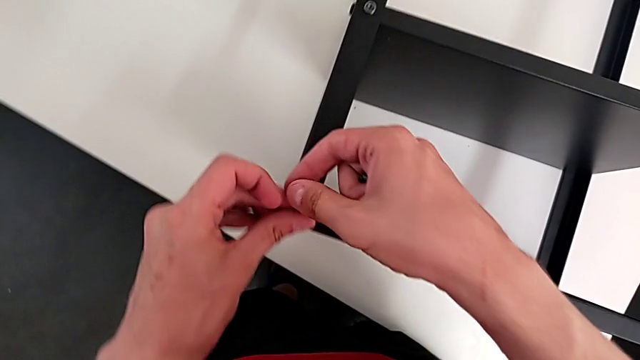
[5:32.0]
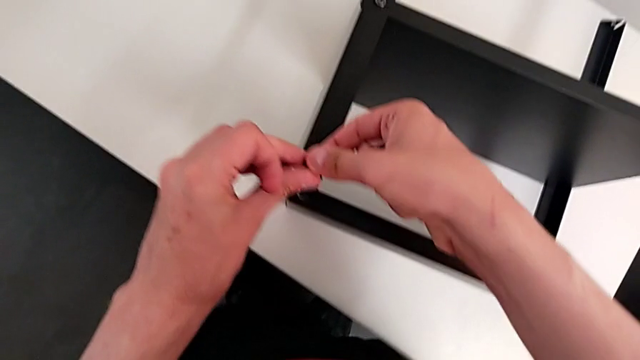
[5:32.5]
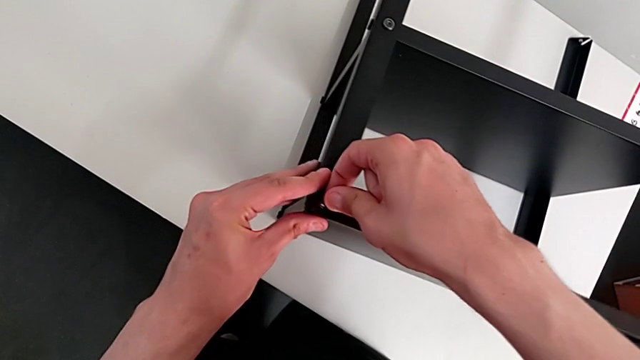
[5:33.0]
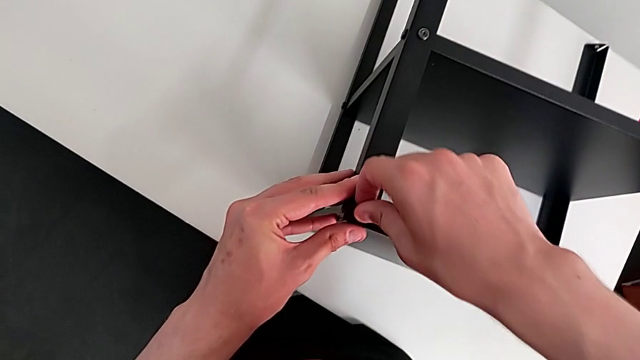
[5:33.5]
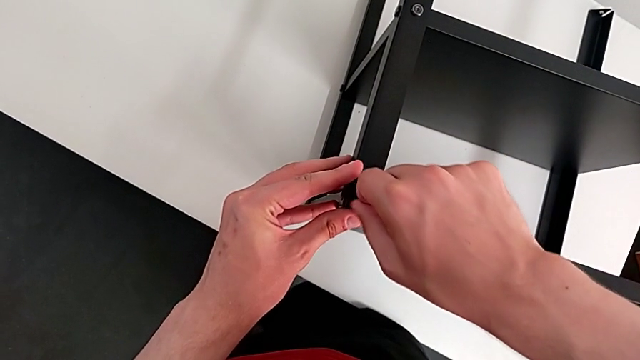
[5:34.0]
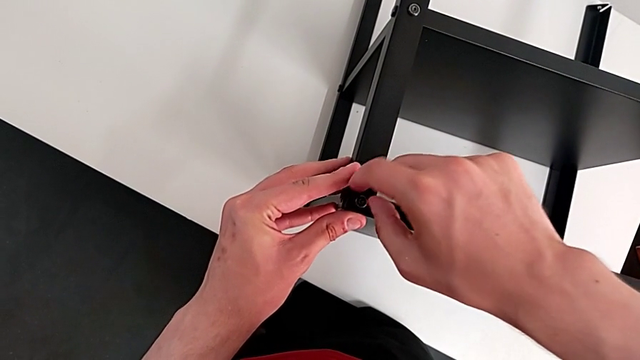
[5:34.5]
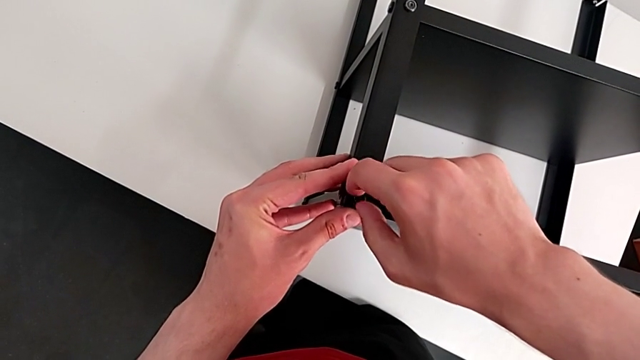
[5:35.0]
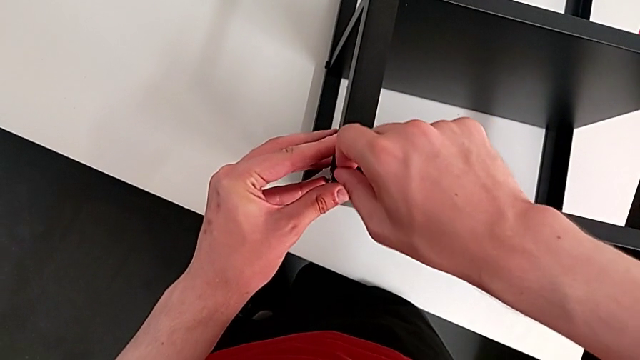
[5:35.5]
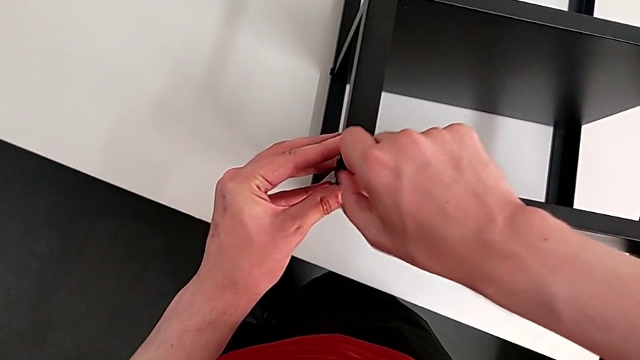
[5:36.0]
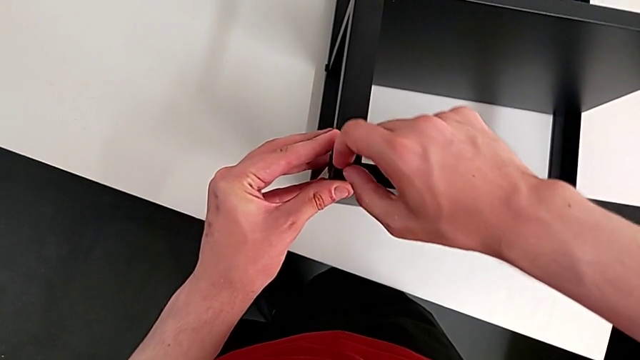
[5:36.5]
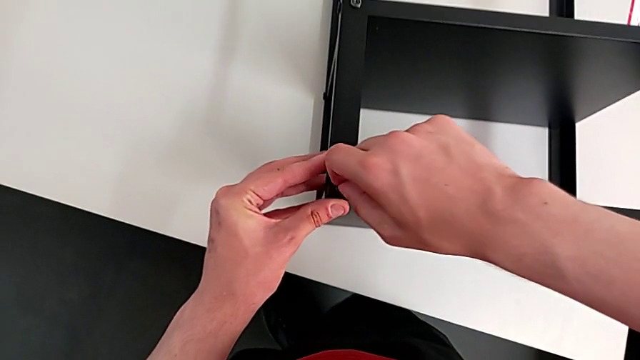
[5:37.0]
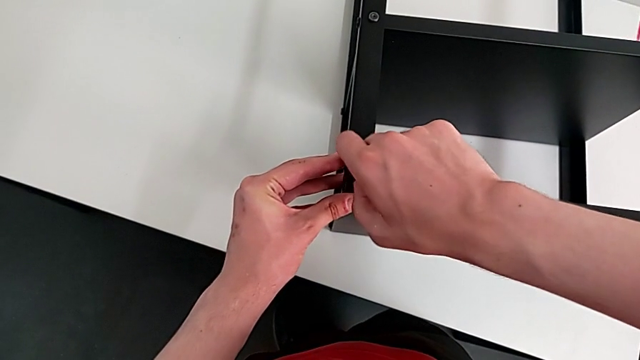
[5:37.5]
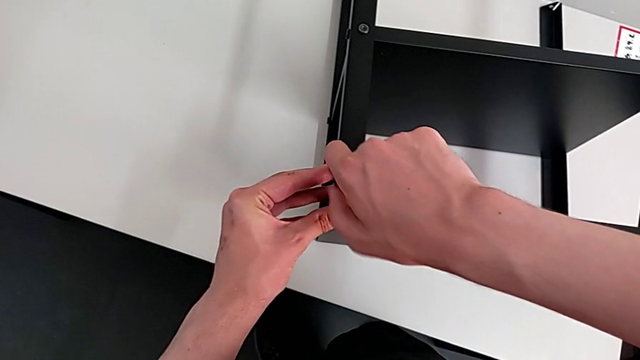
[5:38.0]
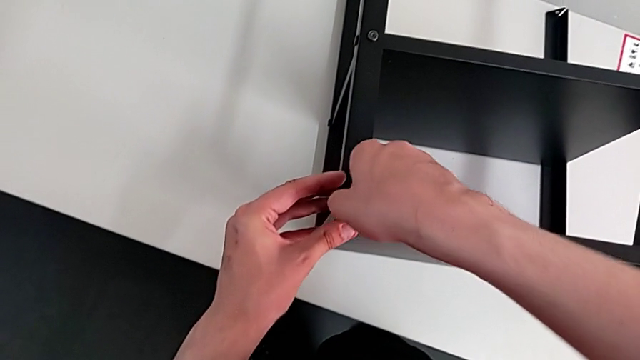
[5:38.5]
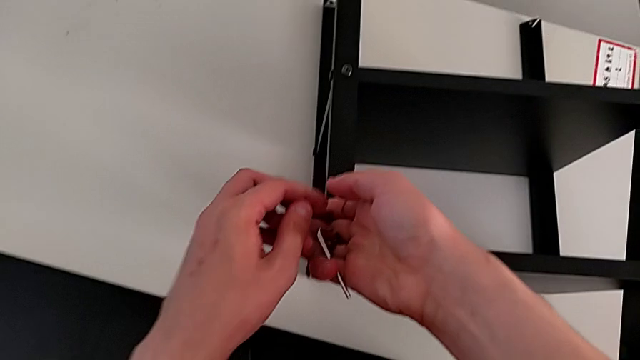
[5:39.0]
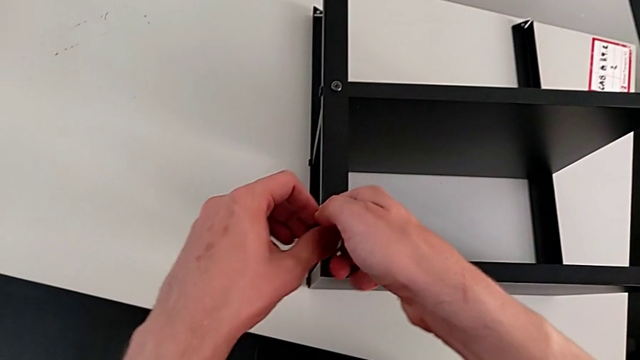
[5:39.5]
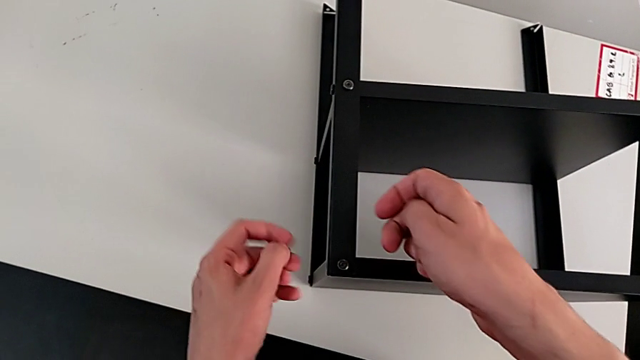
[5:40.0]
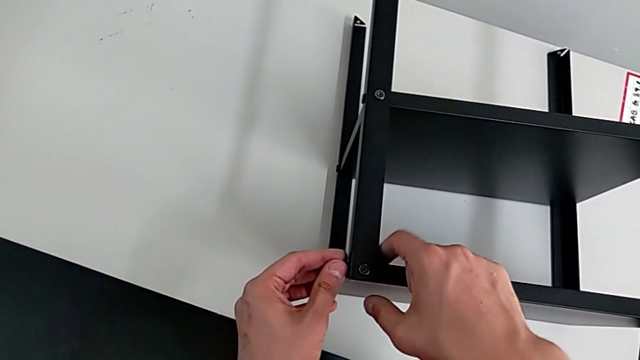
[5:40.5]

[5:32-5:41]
The camera wearer is assembling the top table with the furniture. They screw the hex socket head and grab it.

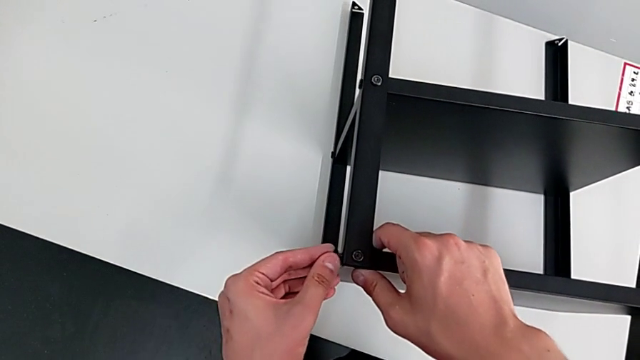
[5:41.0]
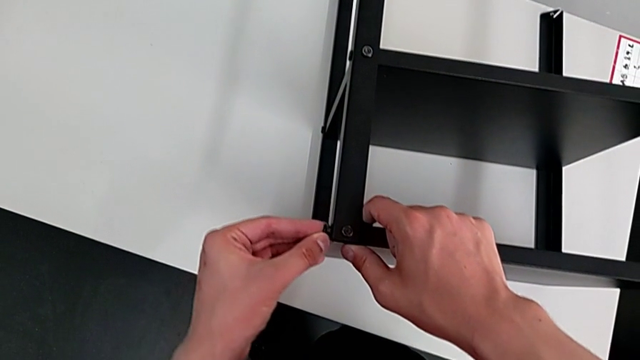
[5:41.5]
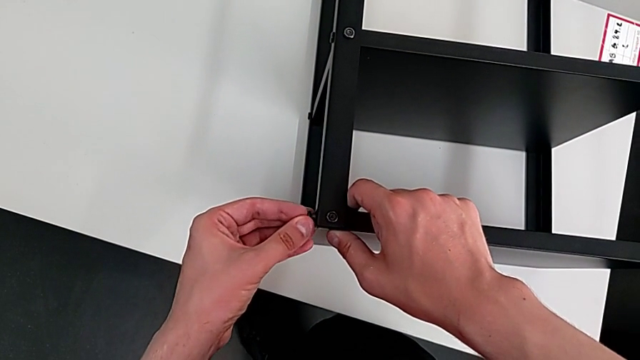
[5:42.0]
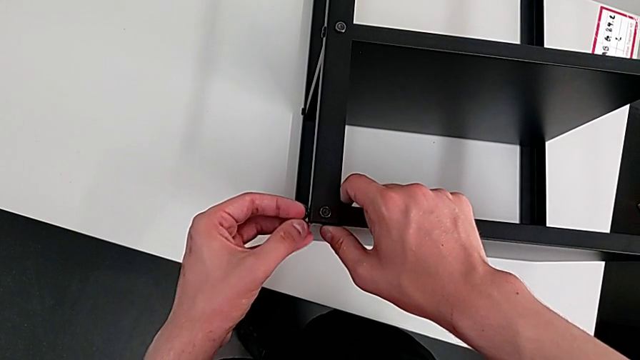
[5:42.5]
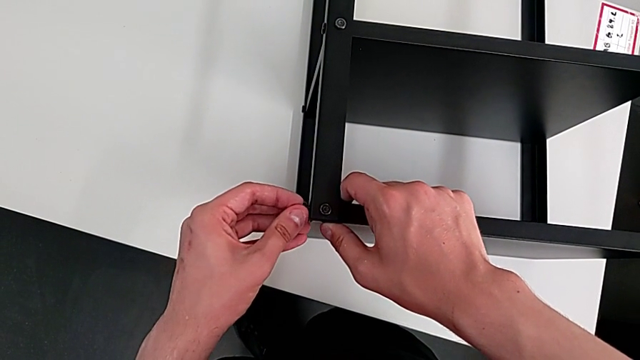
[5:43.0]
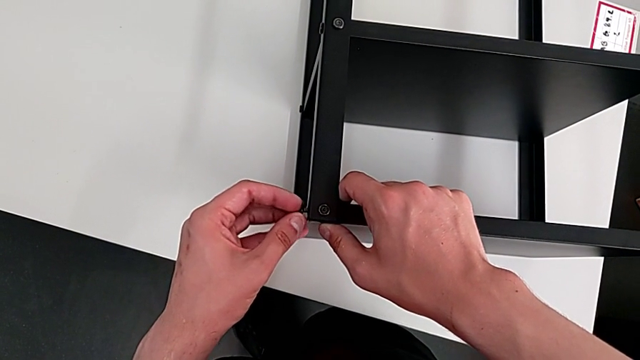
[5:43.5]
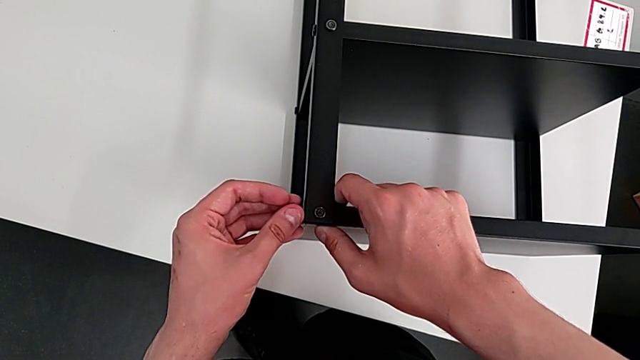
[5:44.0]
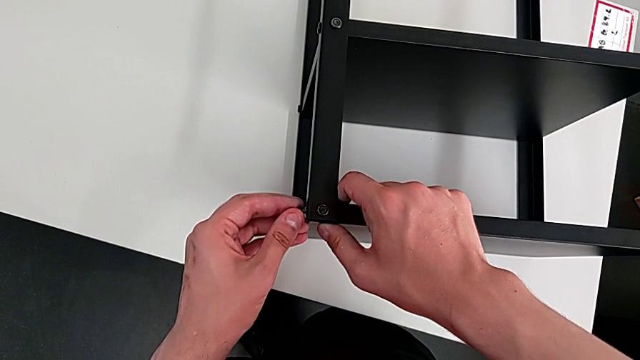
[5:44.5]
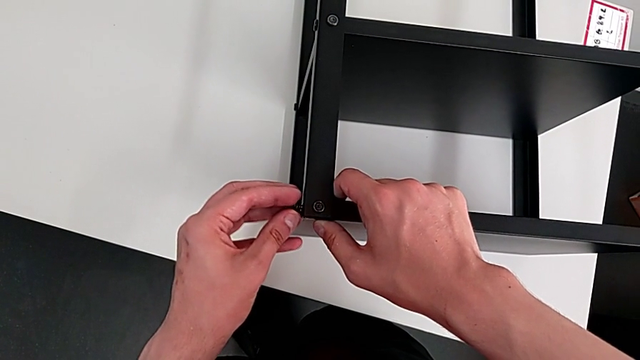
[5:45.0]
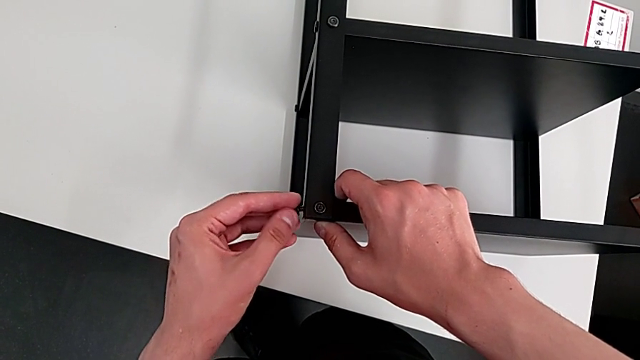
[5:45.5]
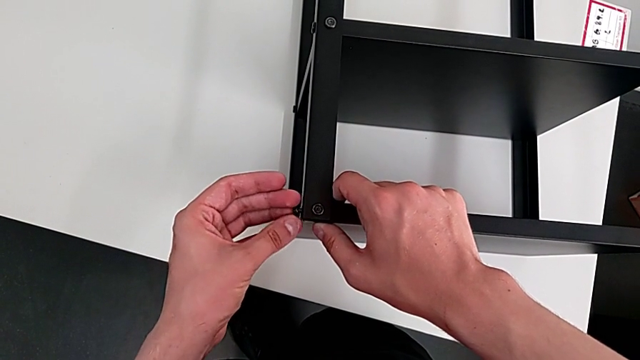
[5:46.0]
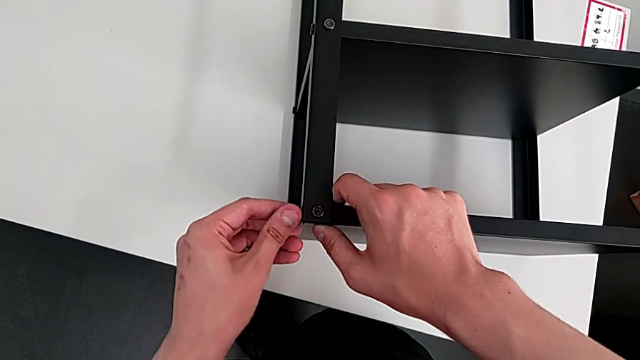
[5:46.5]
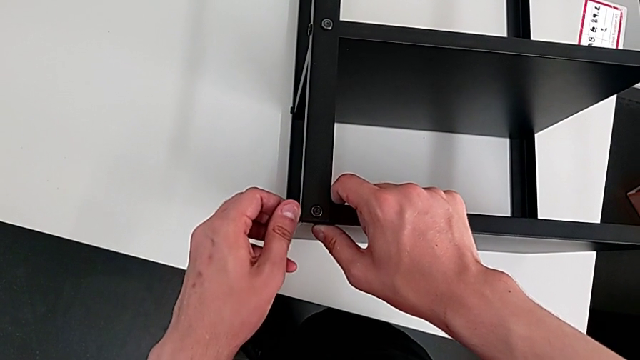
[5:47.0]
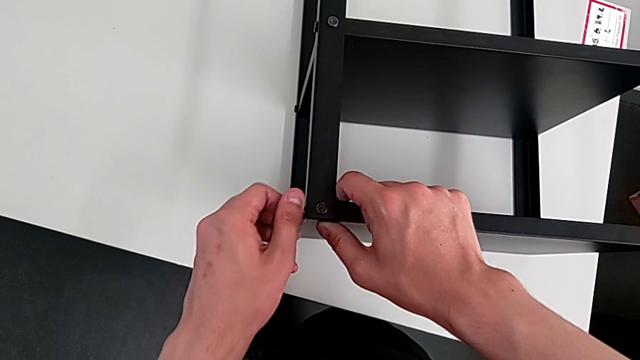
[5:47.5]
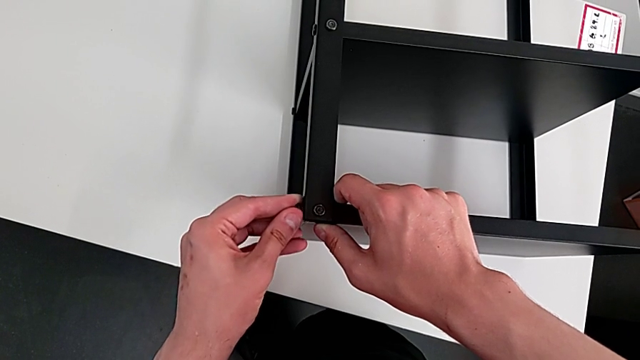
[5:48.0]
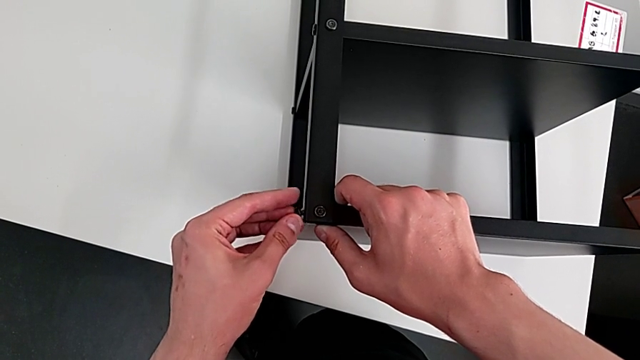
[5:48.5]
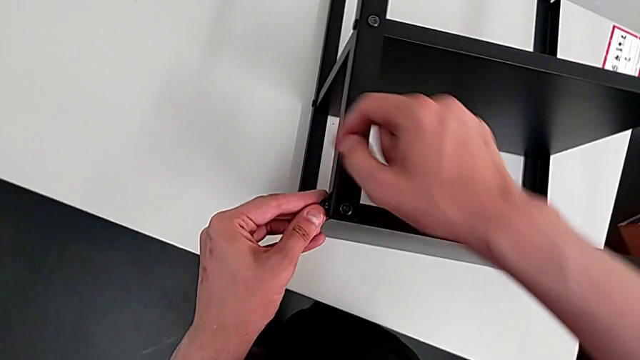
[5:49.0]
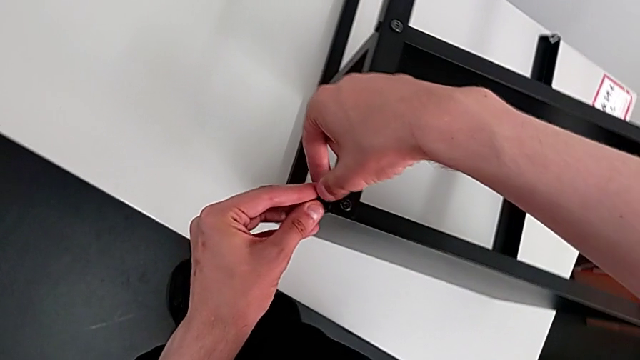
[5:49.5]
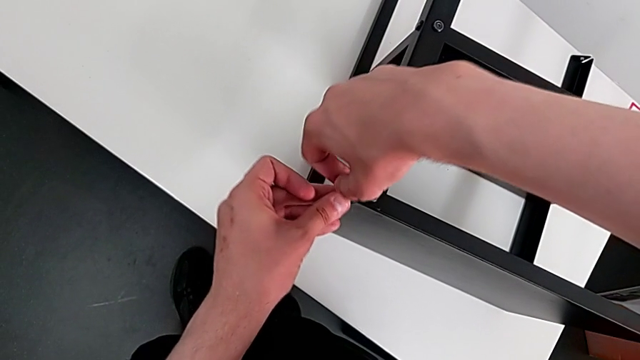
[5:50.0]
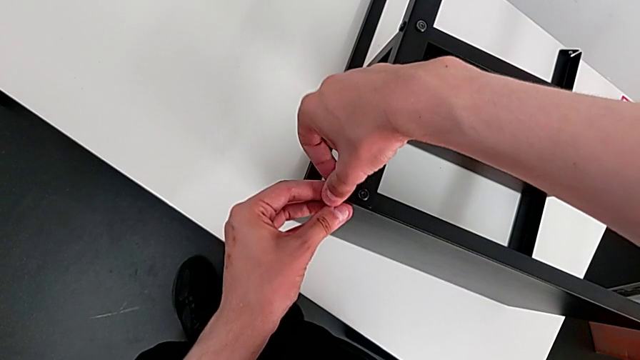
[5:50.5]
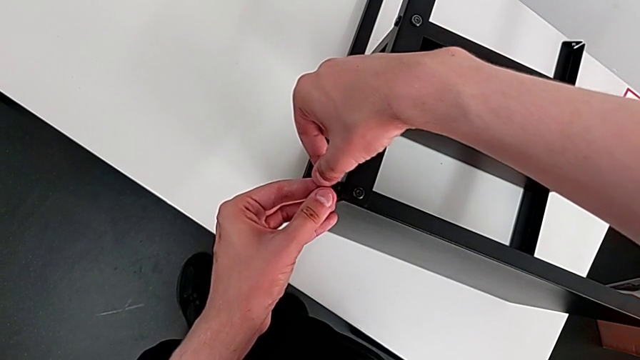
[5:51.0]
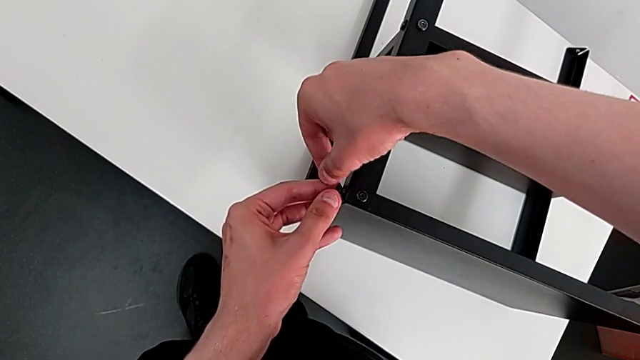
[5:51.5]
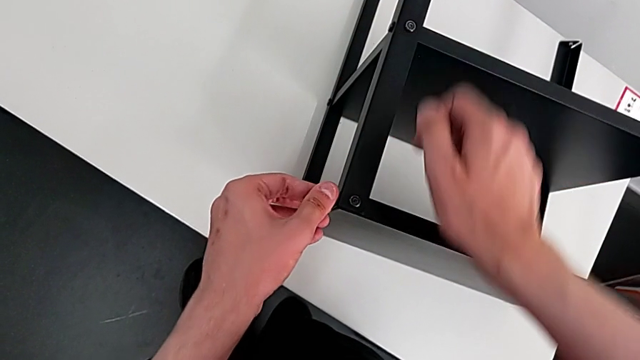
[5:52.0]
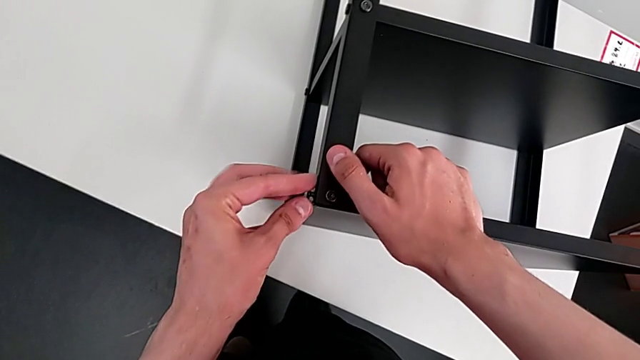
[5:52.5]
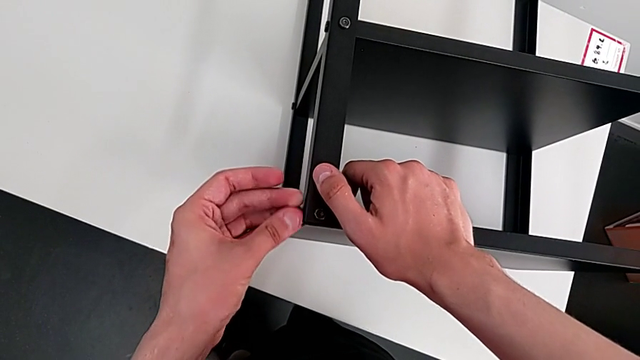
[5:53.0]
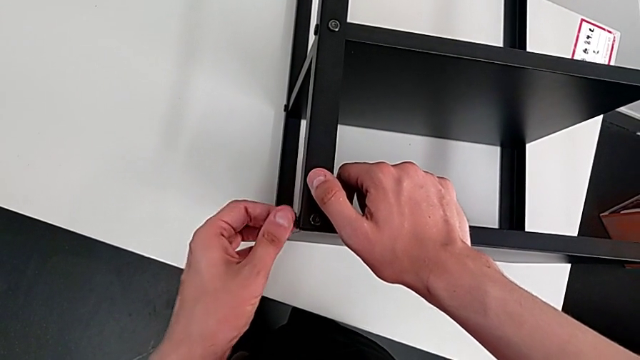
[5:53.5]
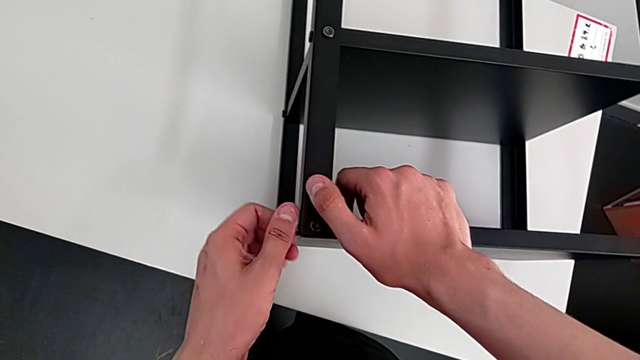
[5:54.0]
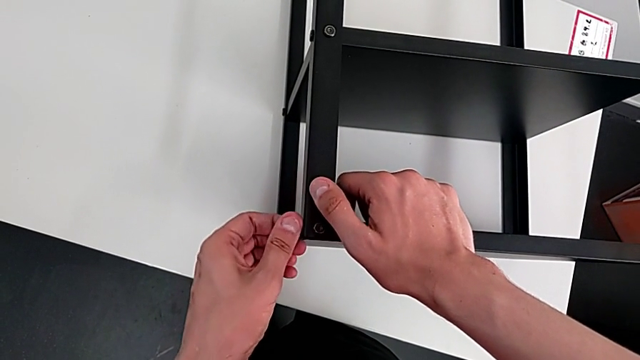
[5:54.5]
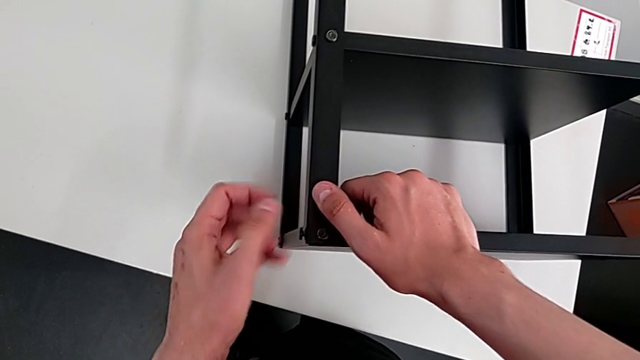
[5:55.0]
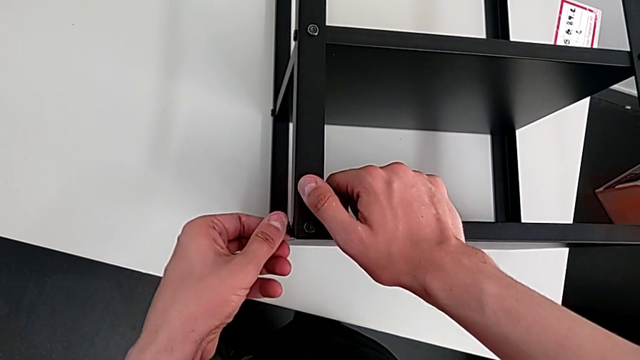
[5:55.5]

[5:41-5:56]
The camera wearer is assembling the top table with the furniture. They align the hex socket head and begin to screw it.
